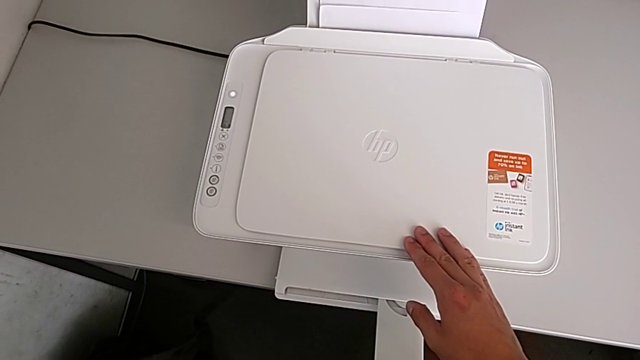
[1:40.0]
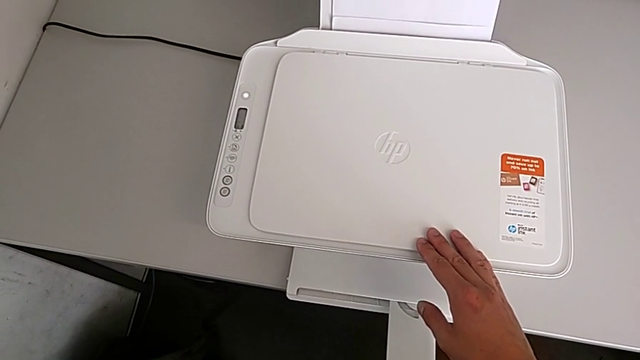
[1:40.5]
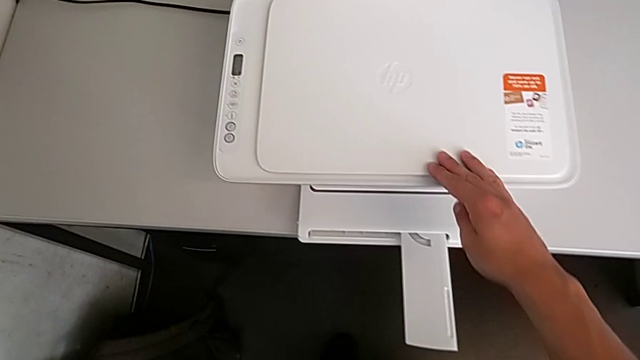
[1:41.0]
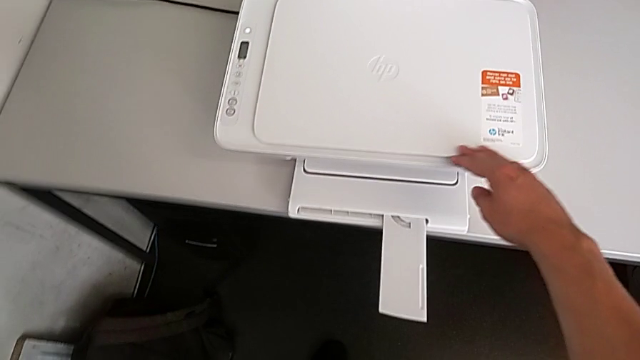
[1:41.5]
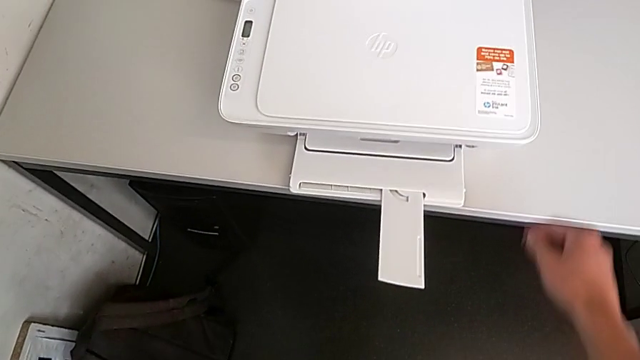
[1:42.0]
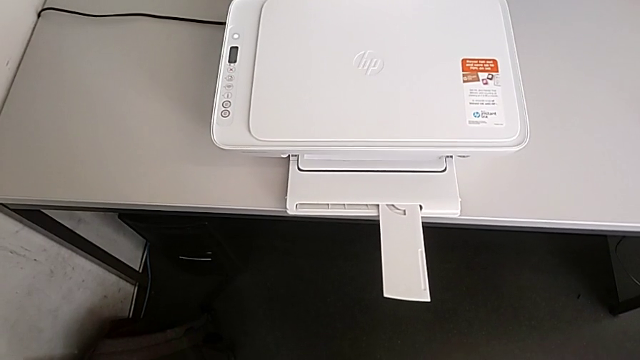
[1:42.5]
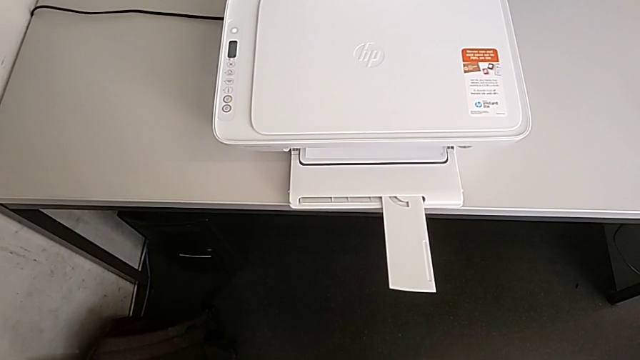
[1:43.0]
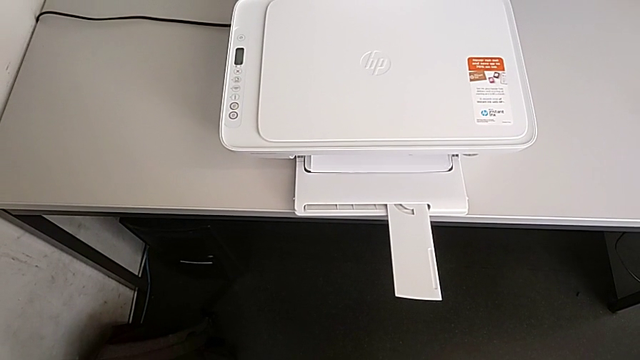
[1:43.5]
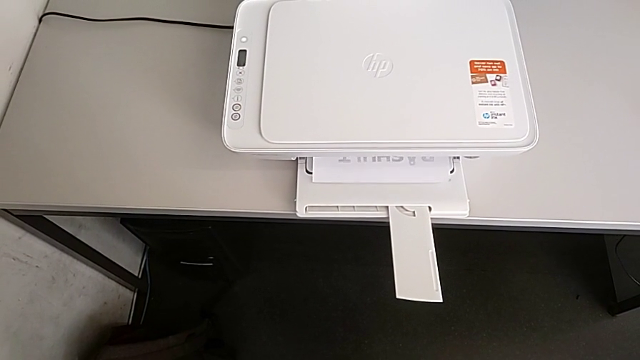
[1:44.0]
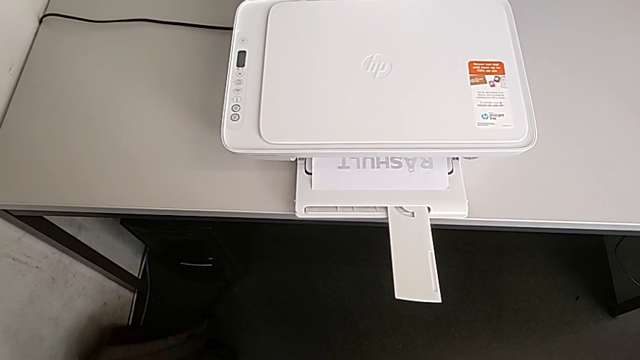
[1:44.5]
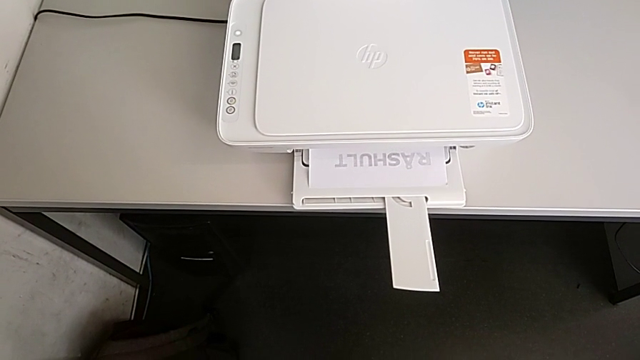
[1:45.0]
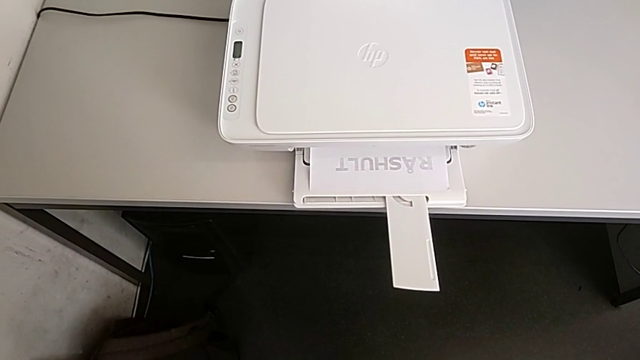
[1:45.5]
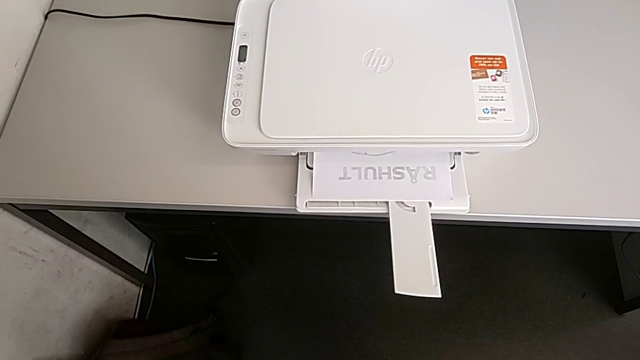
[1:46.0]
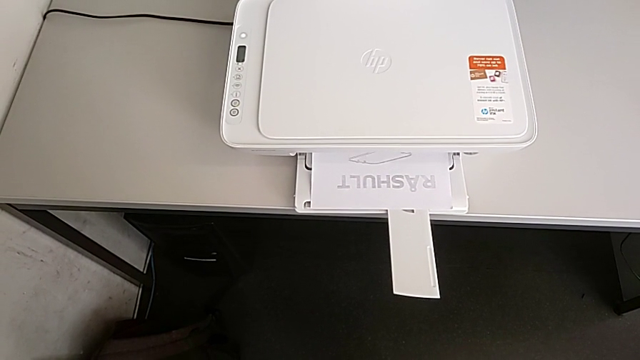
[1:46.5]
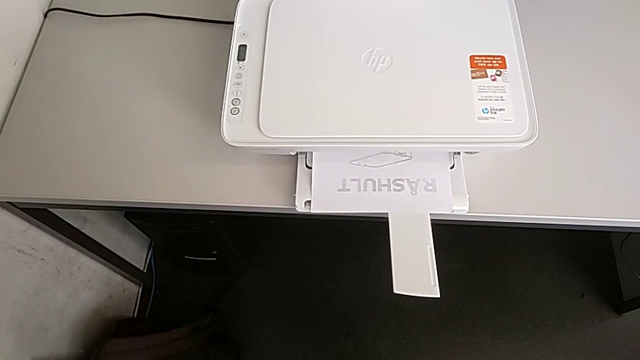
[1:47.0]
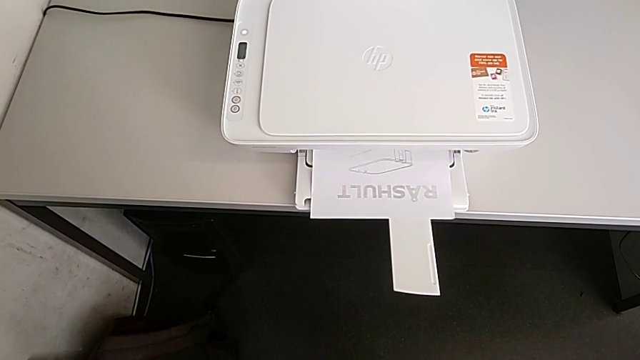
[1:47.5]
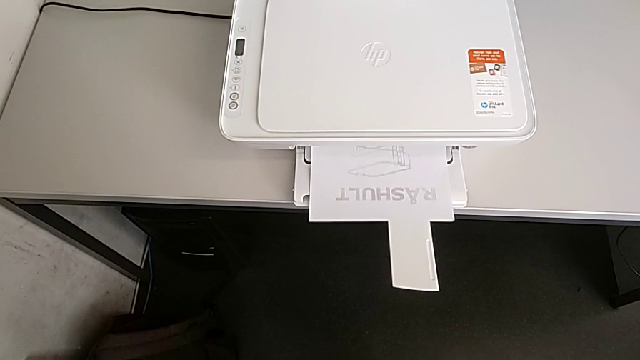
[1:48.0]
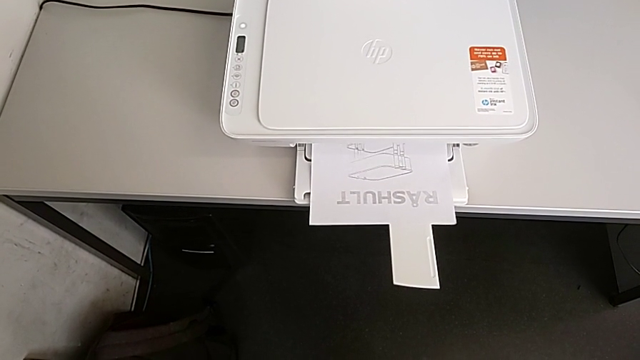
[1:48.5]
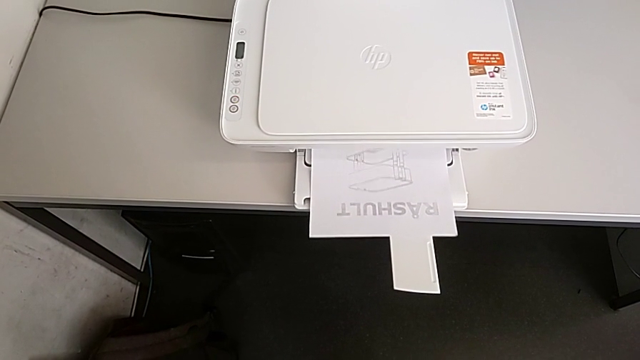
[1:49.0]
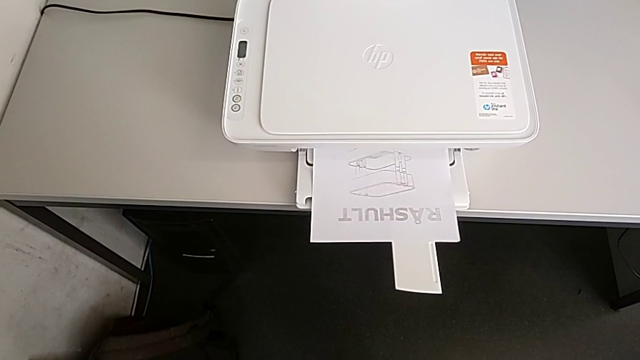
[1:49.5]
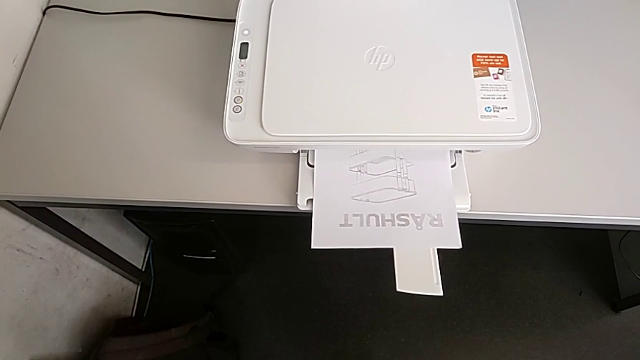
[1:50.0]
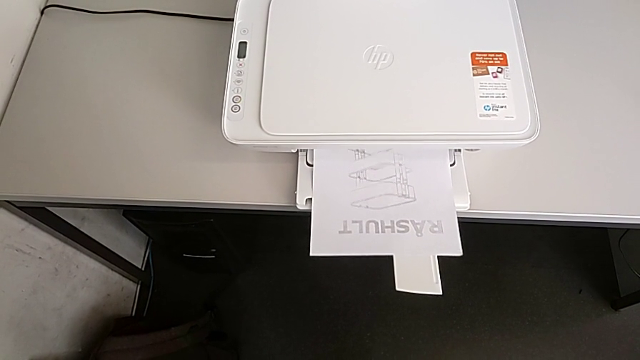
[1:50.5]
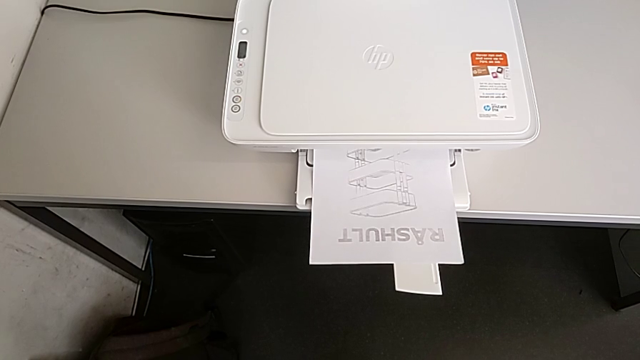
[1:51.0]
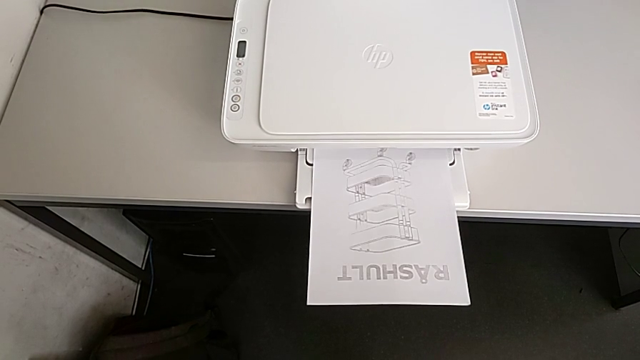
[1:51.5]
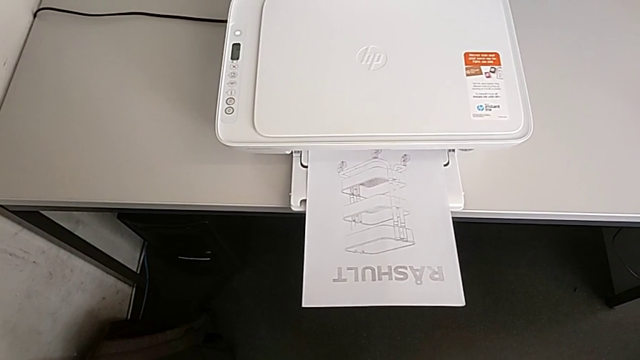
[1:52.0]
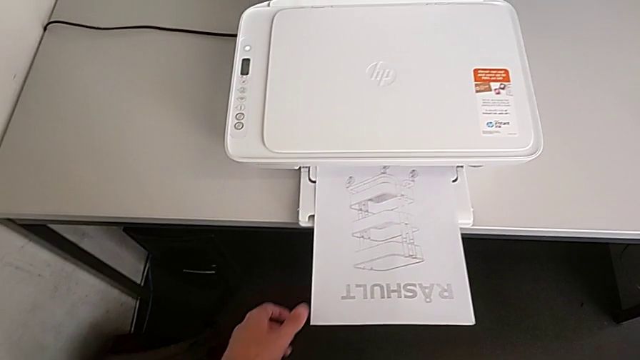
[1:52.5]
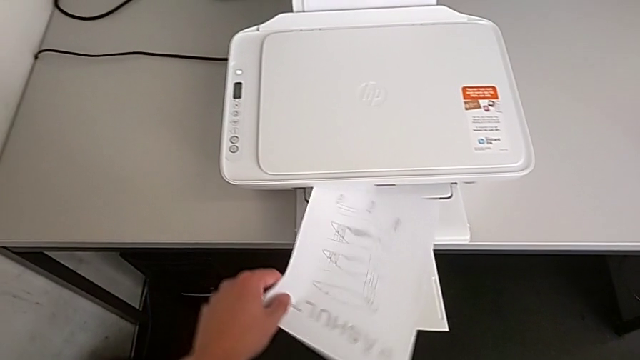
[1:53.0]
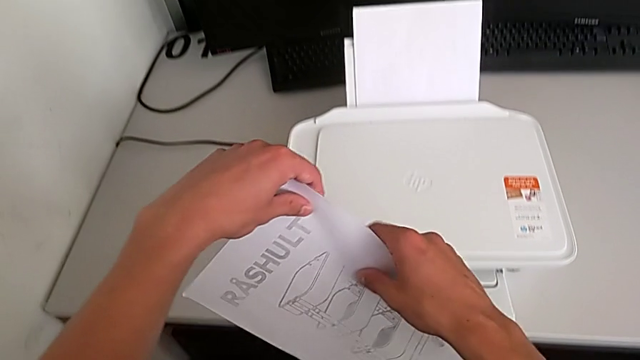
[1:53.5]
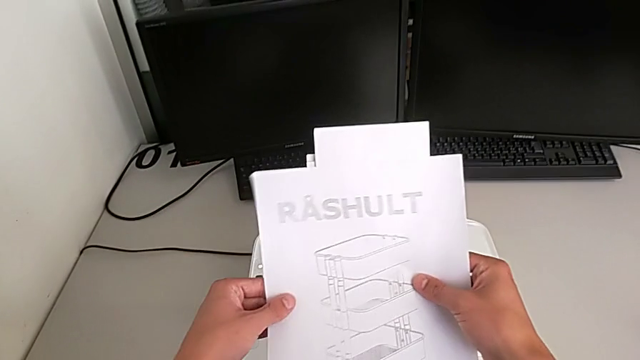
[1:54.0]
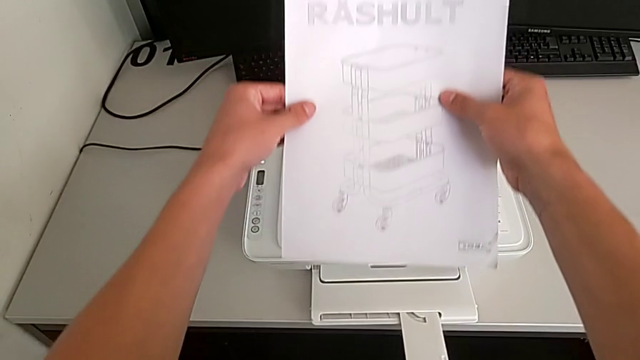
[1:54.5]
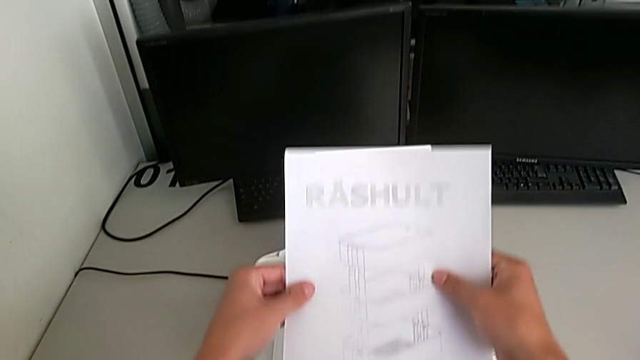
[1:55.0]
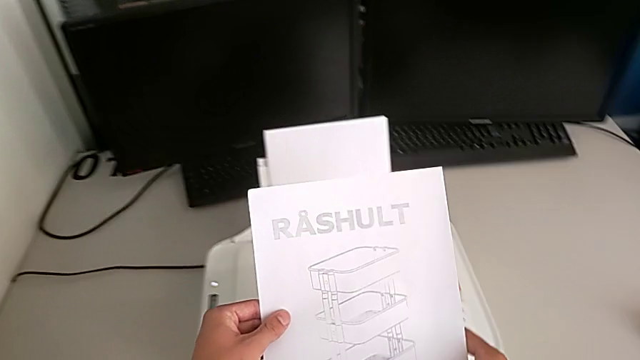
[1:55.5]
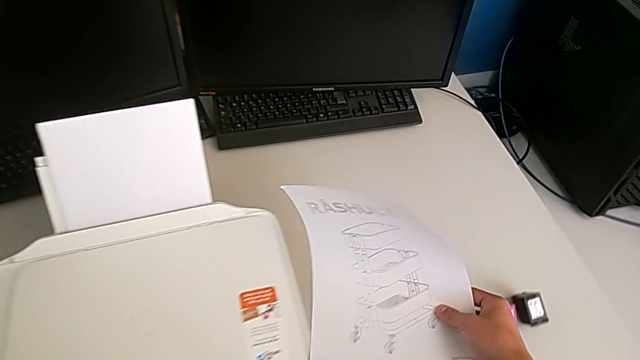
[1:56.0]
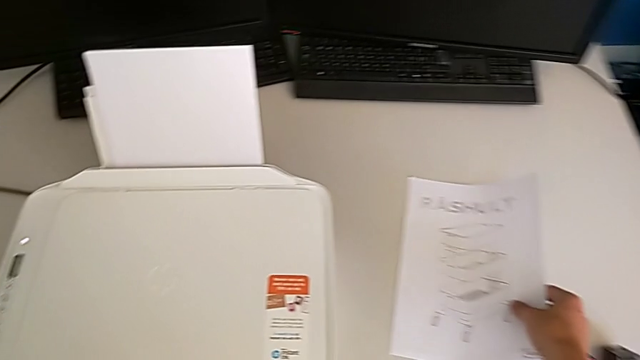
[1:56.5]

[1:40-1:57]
The camera wearer is creating a black-and-white copy. They grab the copy, lift it, inspect the paper tray and place the copy.

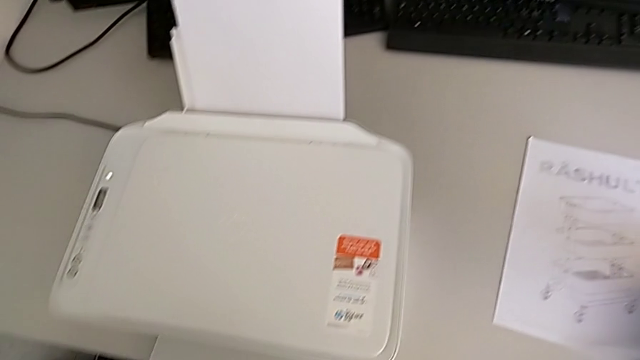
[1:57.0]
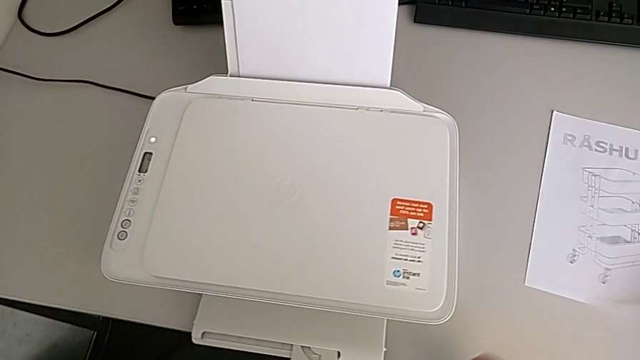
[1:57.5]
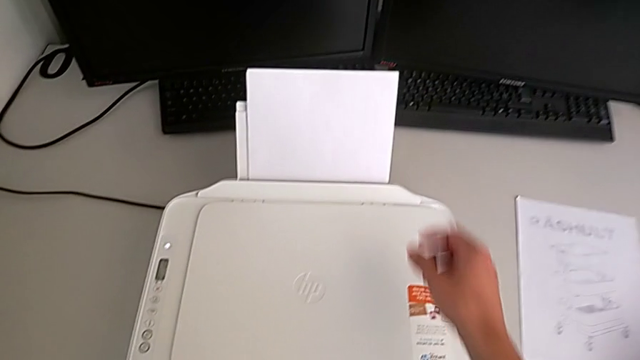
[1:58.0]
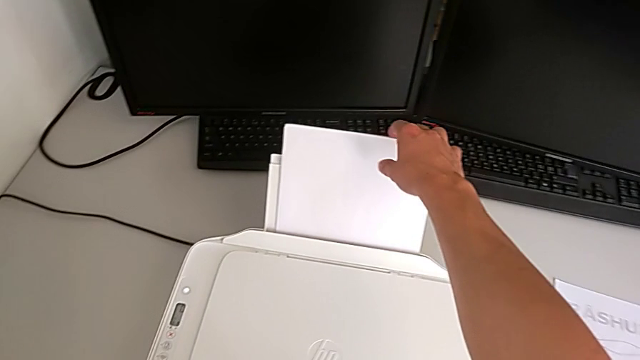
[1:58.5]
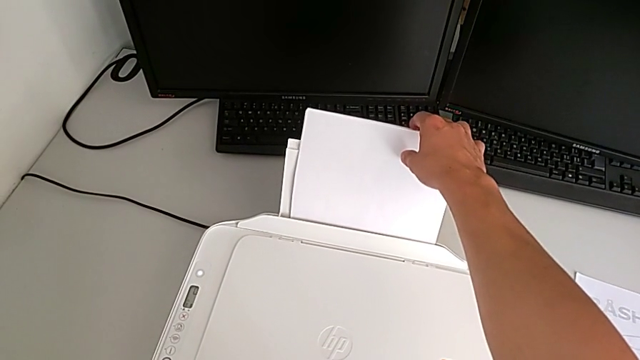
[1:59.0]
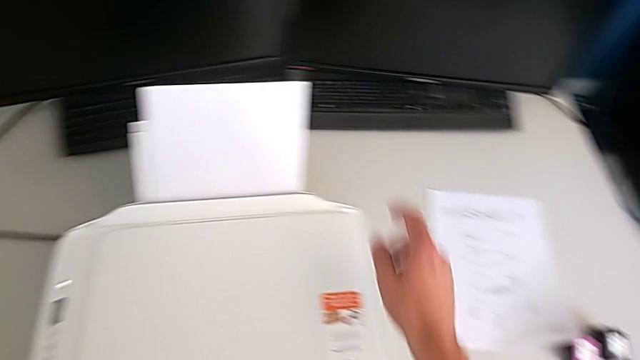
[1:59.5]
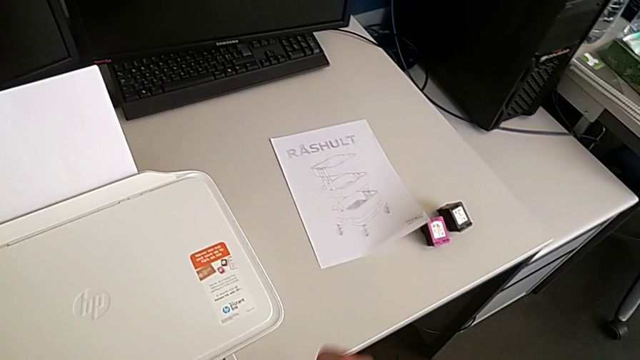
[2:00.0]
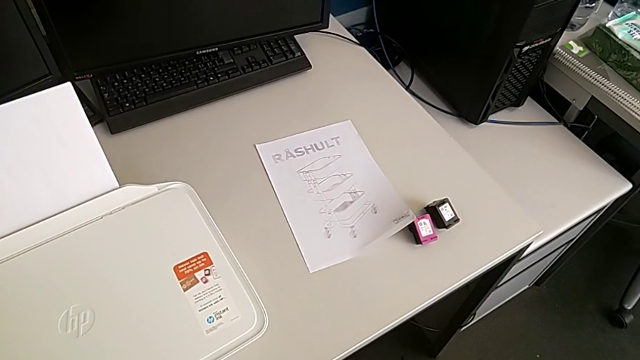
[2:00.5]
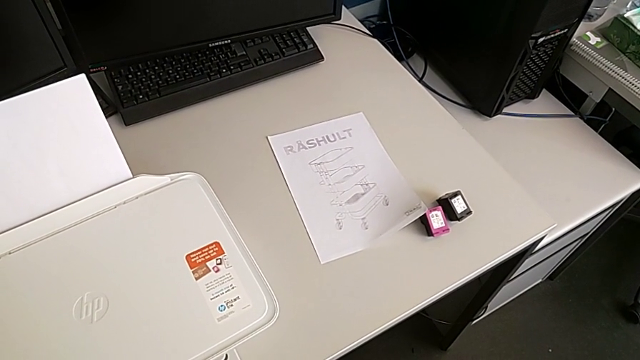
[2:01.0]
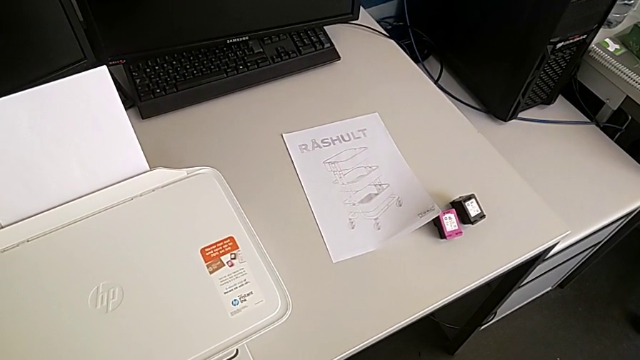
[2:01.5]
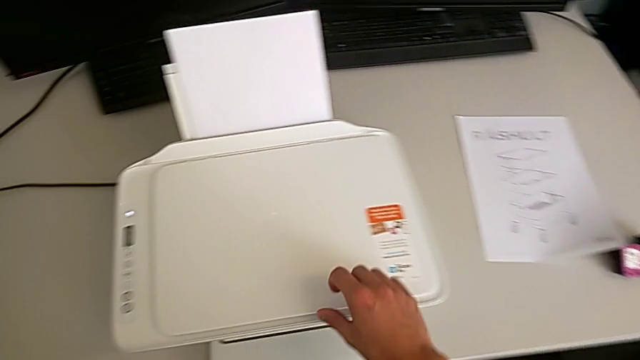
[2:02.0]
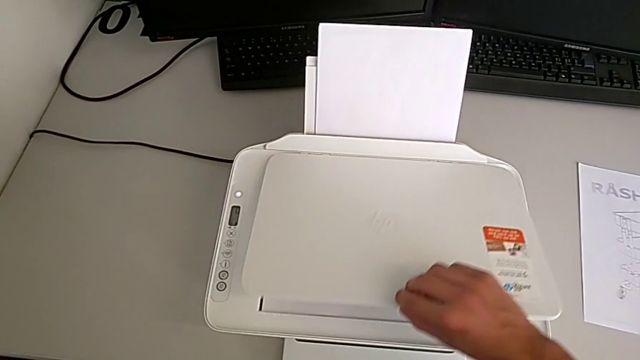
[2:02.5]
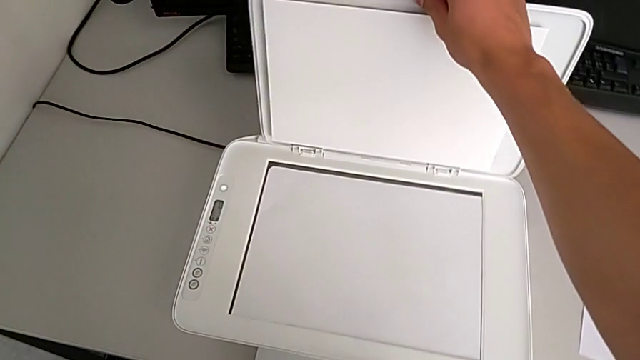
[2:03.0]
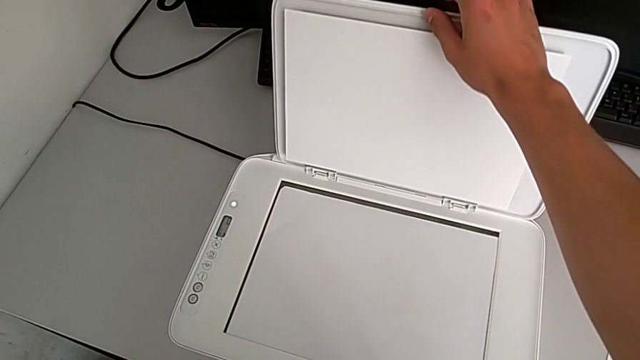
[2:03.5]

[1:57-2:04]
The camera wearer is removing the paper from inside the printer. They wrongly grab the paper tray, grab the copy gate and open it.
